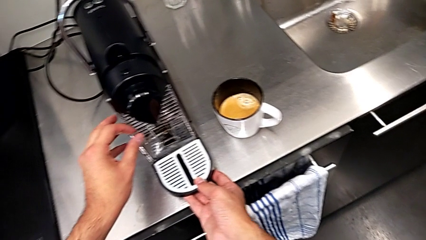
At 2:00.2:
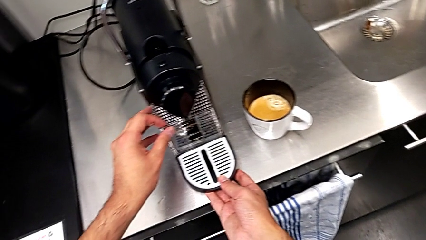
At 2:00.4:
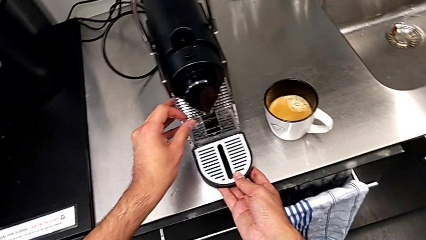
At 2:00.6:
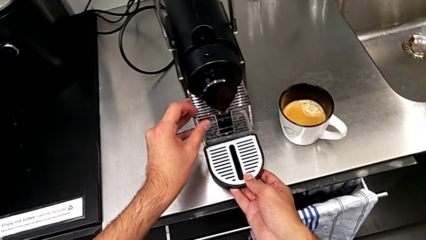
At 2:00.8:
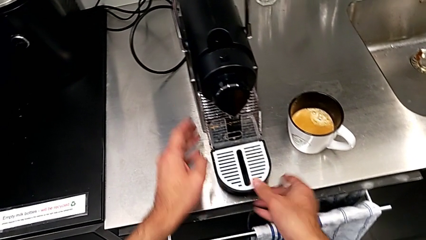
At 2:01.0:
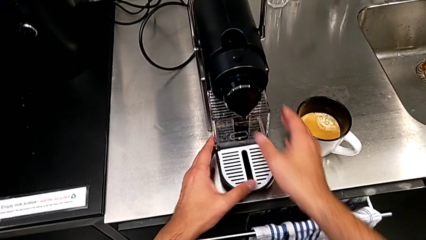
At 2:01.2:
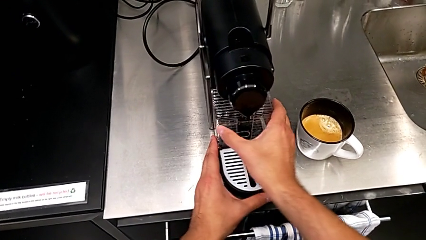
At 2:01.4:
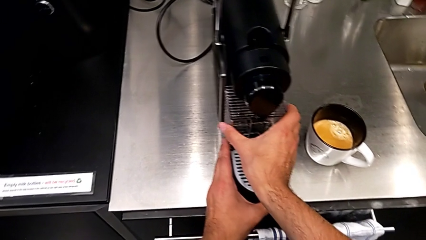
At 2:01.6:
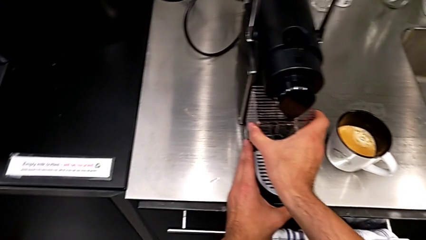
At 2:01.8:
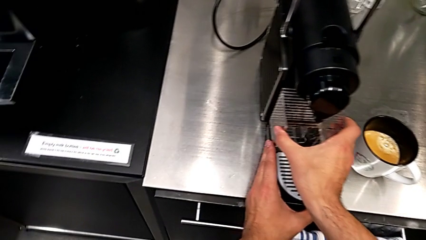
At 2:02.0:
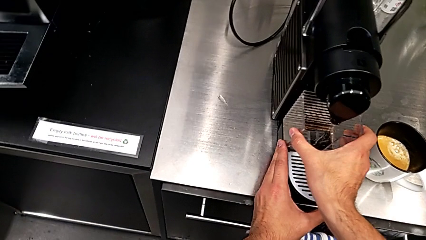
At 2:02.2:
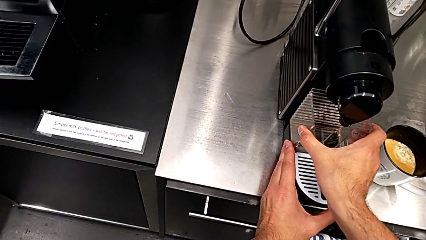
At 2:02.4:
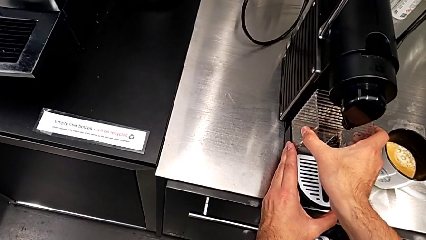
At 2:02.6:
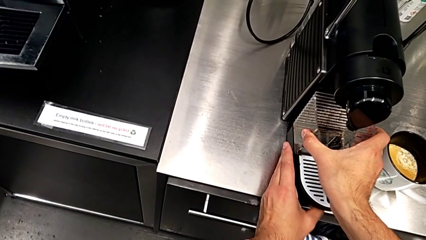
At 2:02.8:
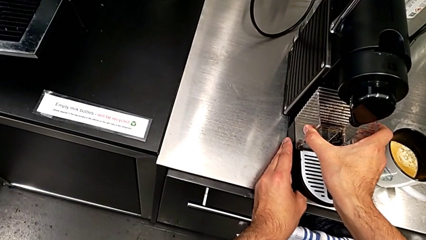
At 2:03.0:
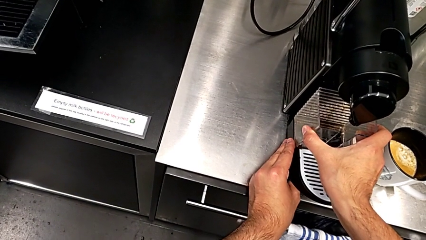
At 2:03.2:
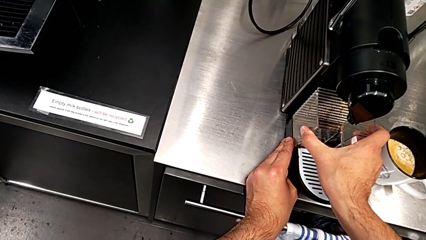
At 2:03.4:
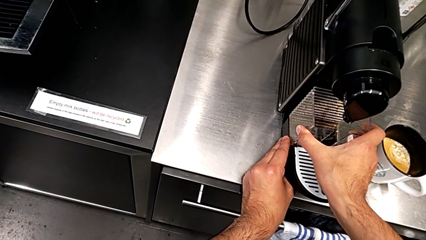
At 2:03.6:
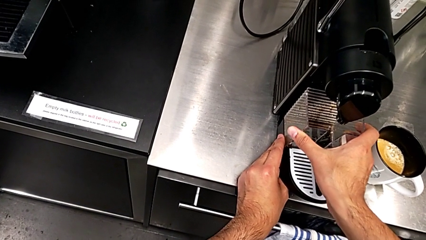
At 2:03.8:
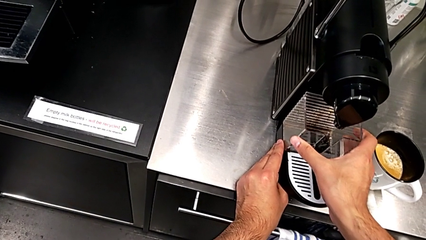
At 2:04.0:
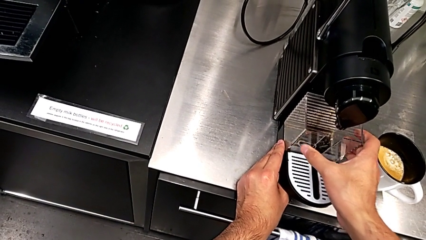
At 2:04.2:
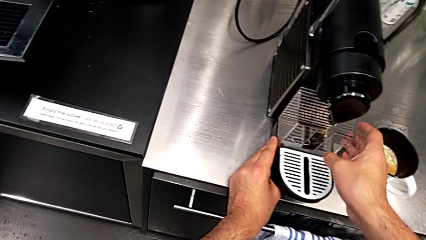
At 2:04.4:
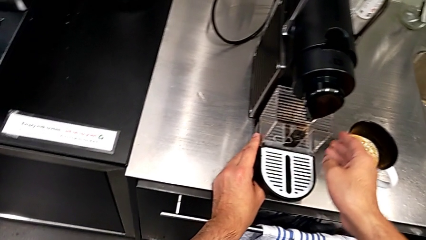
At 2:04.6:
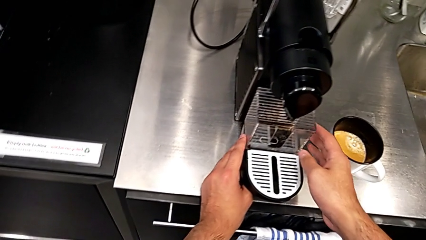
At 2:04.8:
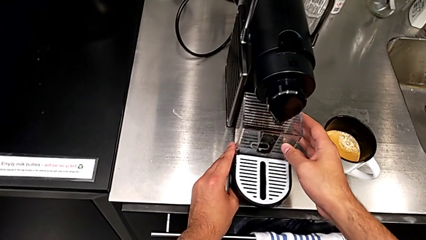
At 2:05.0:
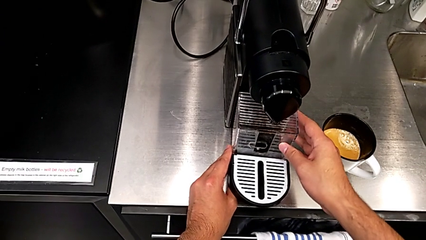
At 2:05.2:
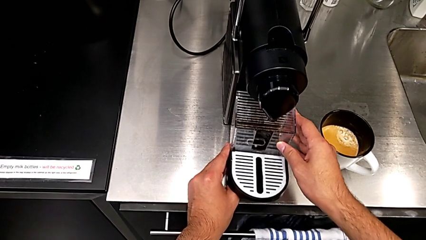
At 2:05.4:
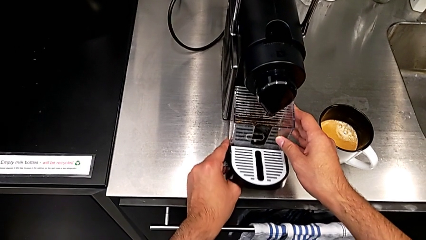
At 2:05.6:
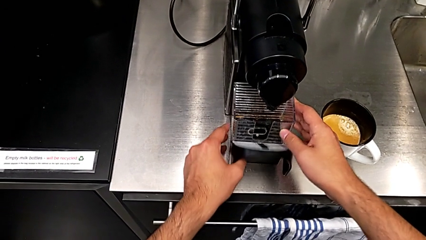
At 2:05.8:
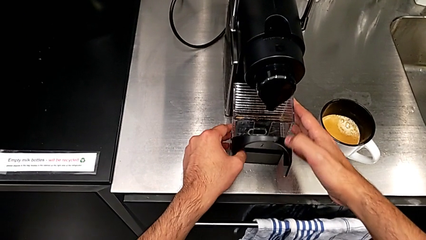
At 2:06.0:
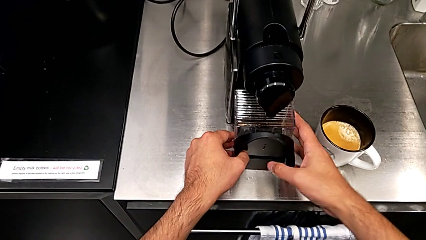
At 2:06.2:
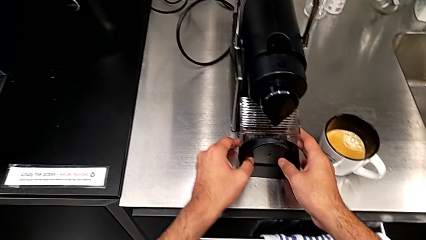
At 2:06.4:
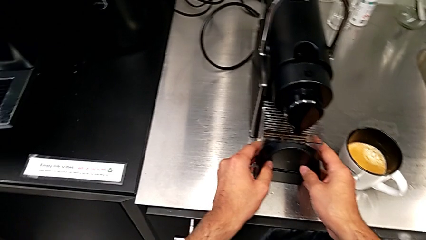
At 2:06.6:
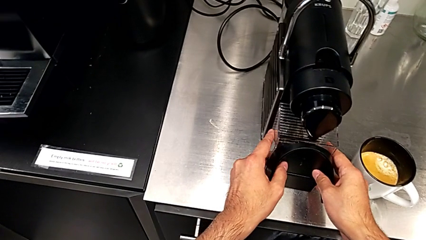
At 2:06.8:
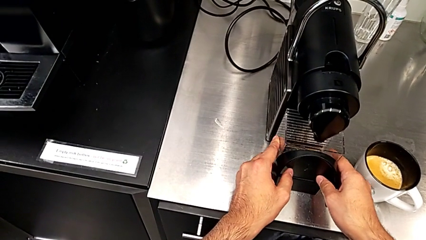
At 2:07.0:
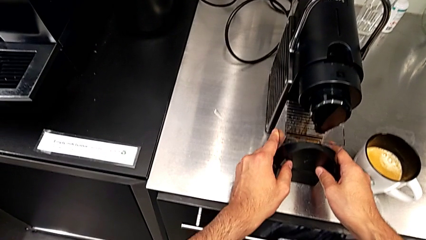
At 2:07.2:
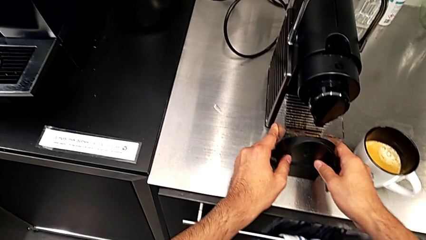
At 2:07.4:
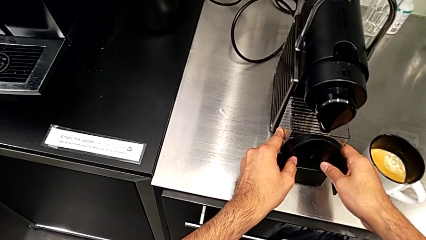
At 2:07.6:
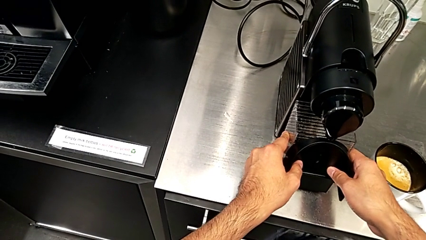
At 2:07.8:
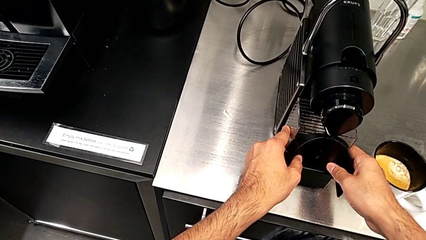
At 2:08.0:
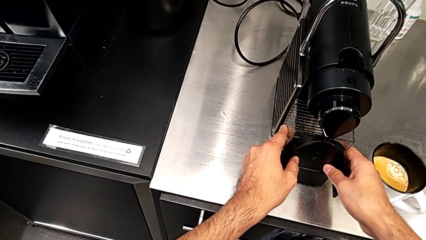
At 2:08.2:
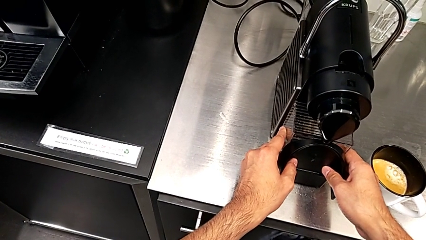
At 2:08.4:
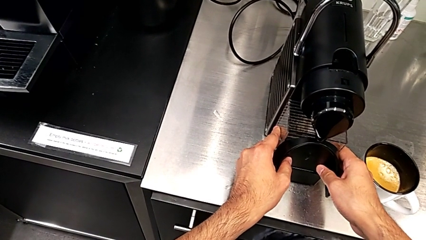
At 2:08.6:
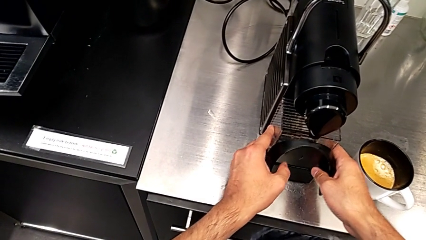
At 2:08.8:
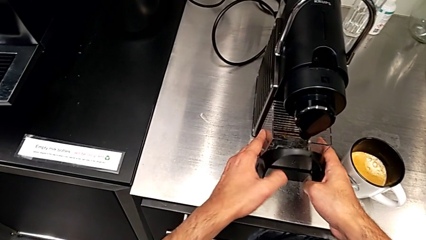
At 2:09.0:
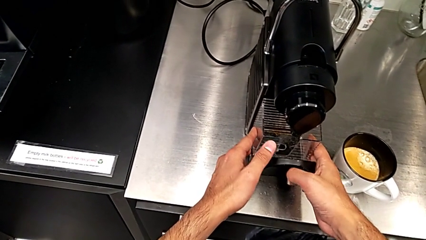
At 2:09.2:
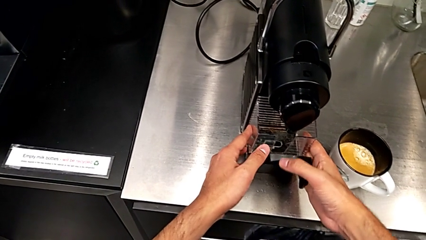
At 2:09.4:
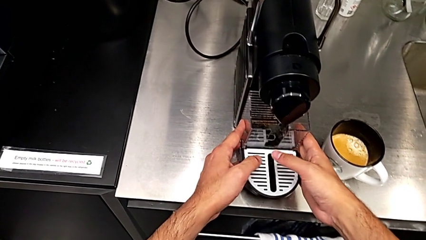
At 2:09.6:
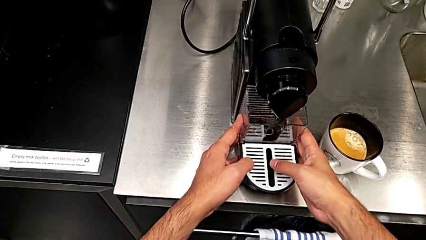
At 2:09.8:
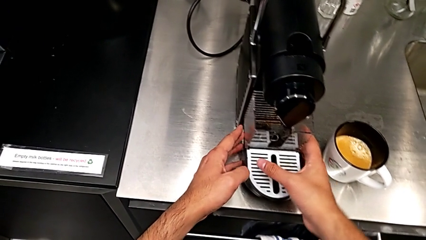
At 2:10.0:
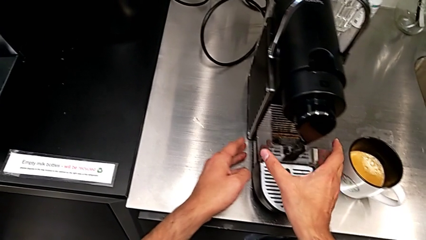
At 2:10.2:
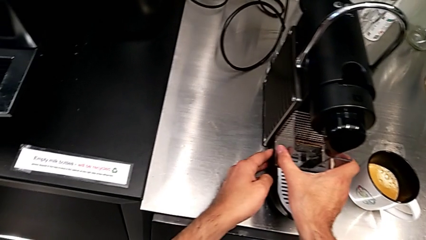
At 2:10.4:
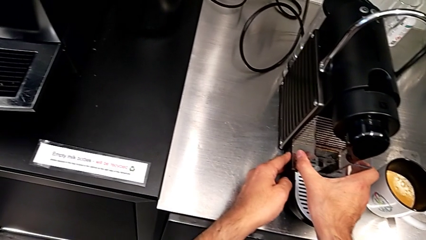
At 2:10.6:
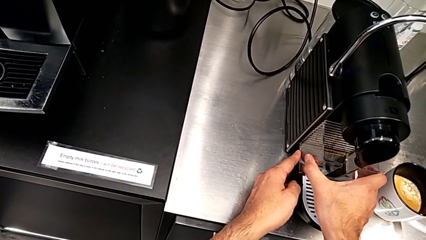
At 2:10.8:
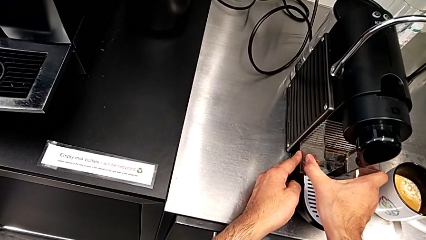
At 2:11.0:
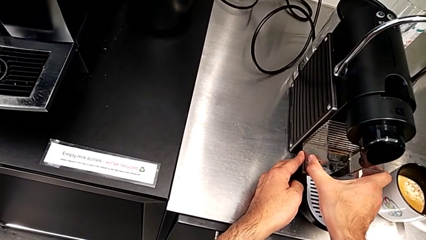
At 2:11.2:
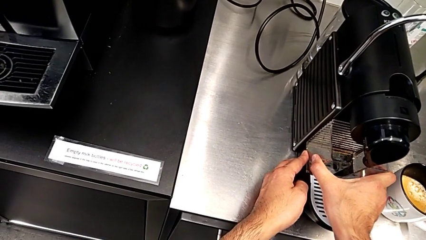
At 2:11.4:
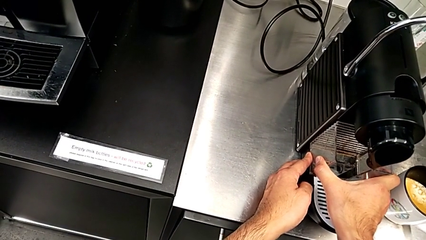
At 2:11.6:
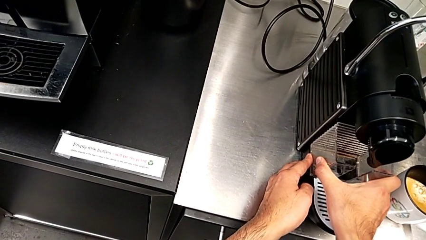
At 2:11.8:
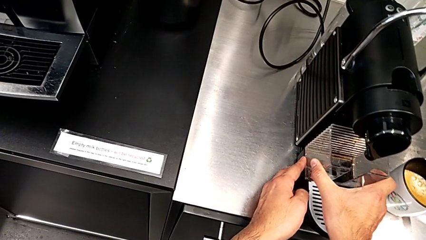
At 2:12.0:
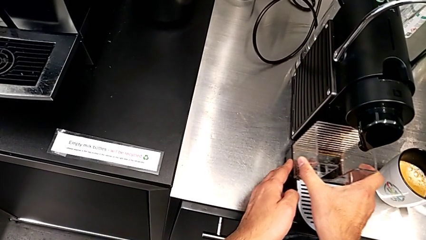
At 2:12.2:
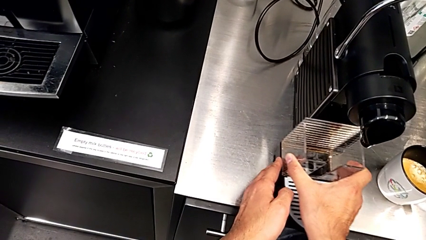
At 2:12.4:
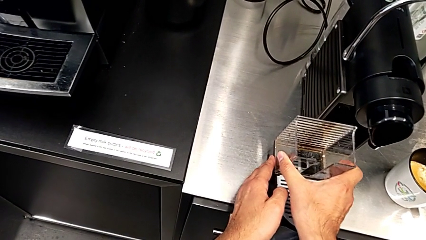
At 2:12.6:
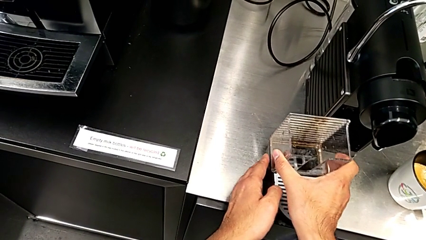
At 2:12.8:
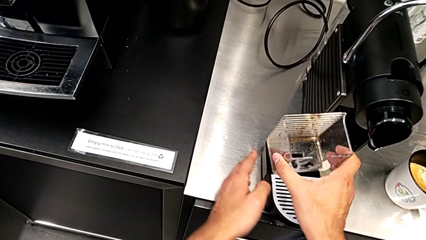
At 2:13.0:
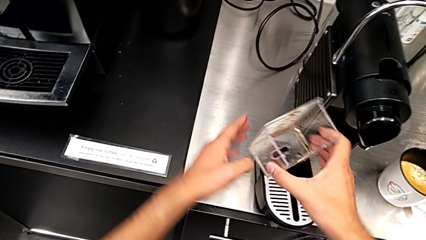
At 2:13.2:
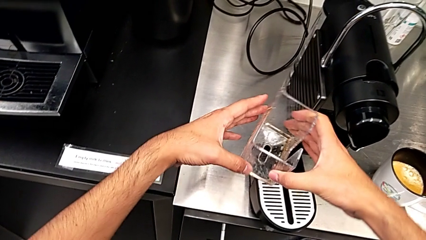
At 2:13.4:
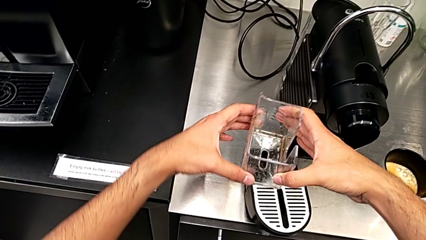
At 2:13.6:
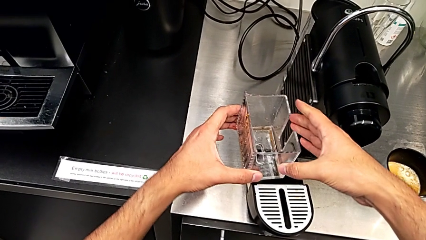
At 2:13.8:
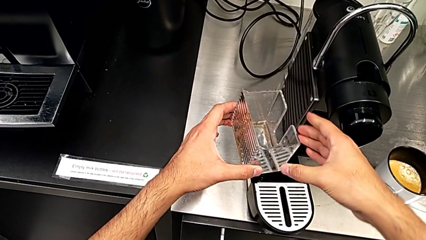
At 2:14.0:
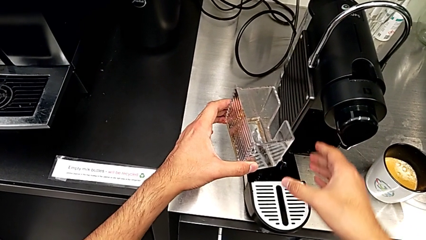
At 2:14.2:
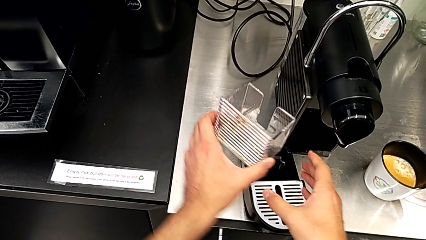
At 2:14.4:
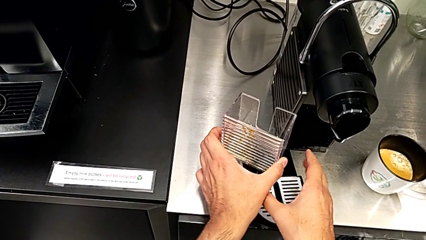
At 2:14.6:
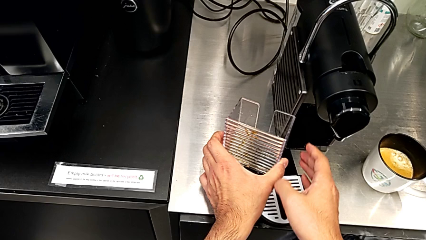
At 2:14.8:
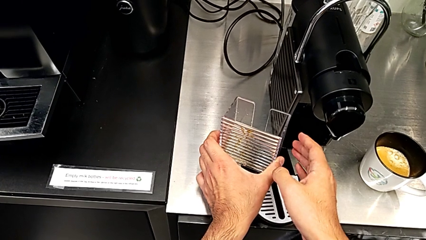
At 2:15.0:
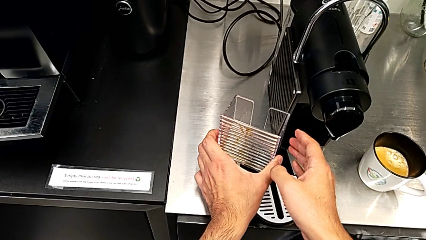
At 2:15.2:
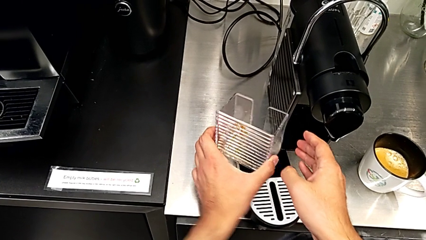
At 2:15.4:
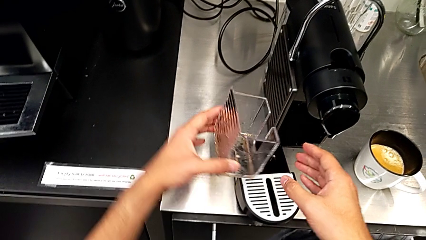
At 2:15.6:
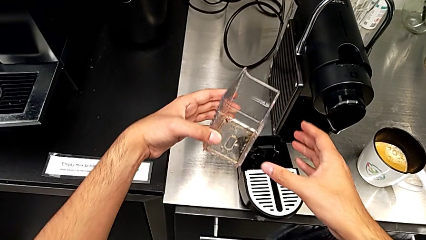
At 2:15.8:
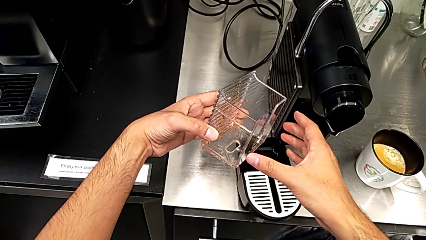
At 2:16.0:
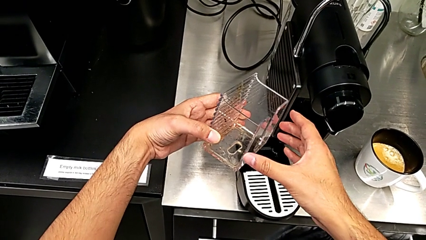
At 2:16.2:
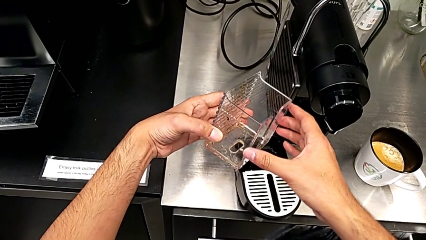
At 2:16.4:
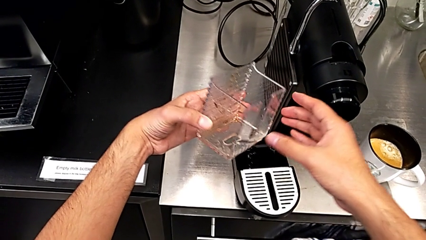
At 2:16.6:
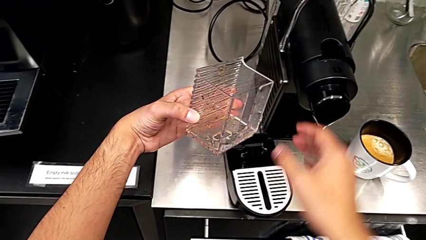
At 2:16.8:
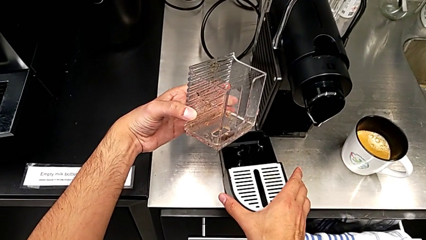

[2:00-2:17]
The camera wearer is emptying the capsule container. They keep wrongly assembling the drip tray, withdraw it and lift the capsule container, all with the right hand. They wrongly rotate it with the left hand and touch the drip tray with the right hand.
